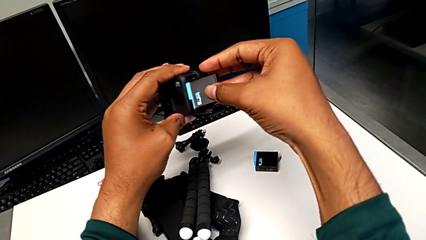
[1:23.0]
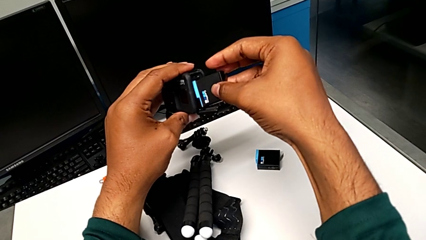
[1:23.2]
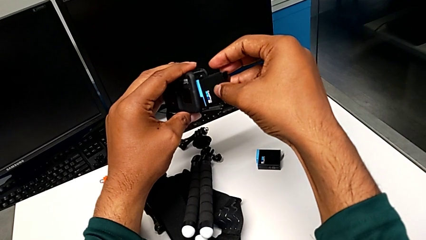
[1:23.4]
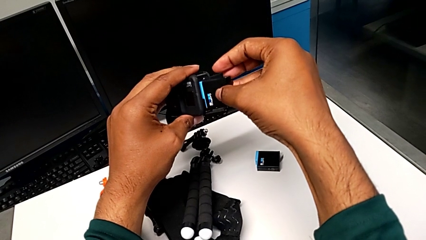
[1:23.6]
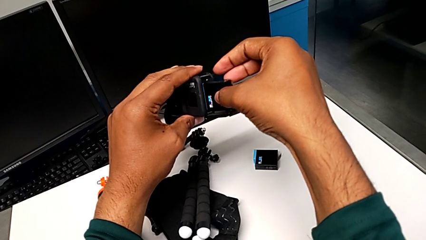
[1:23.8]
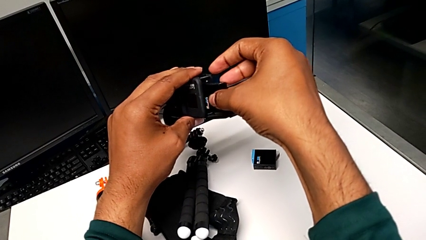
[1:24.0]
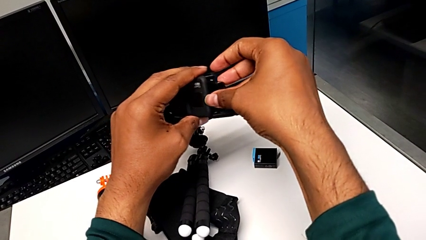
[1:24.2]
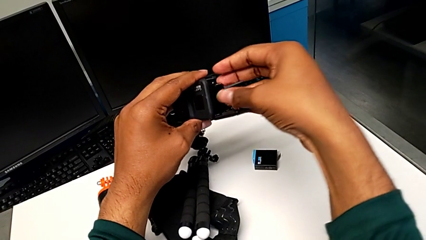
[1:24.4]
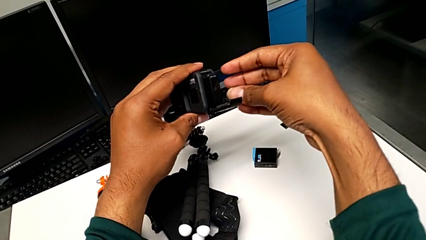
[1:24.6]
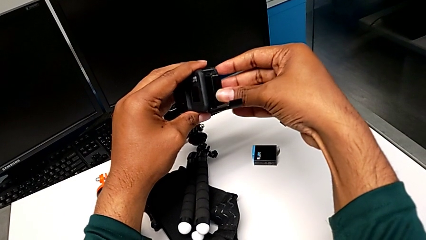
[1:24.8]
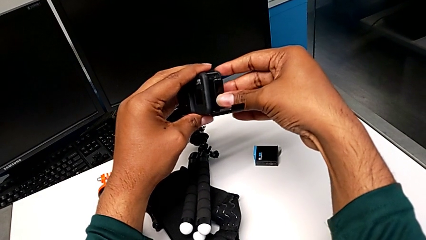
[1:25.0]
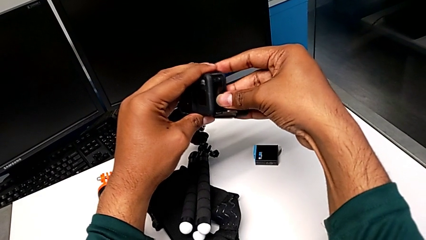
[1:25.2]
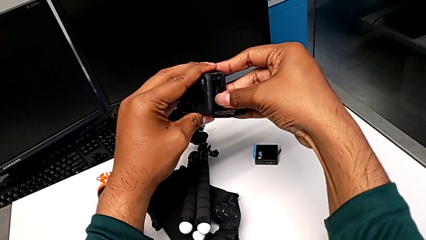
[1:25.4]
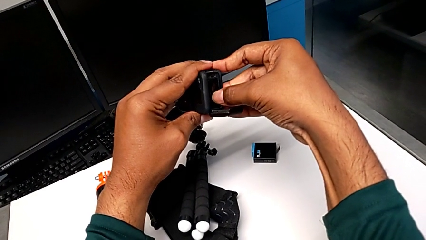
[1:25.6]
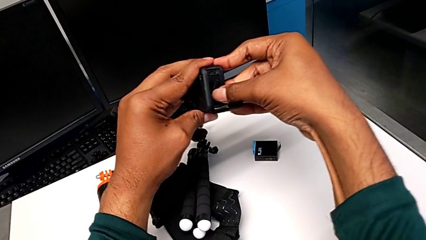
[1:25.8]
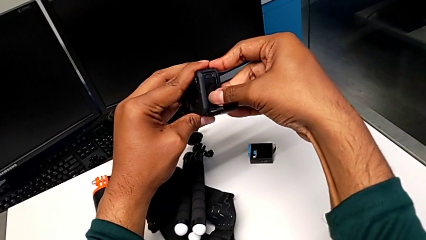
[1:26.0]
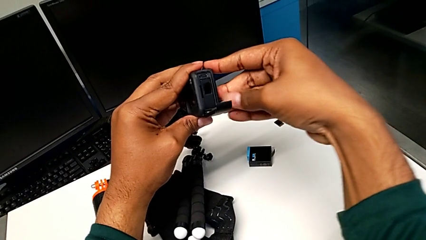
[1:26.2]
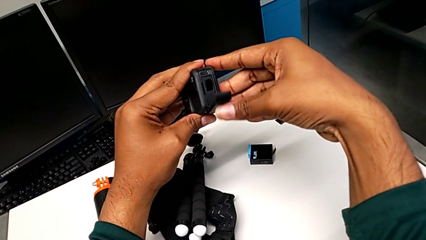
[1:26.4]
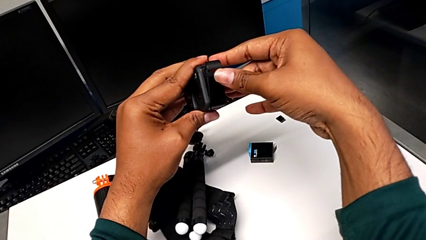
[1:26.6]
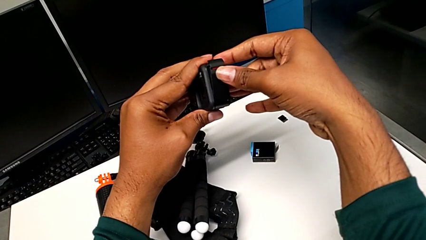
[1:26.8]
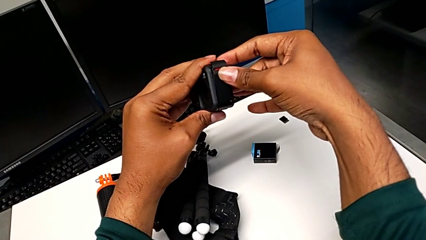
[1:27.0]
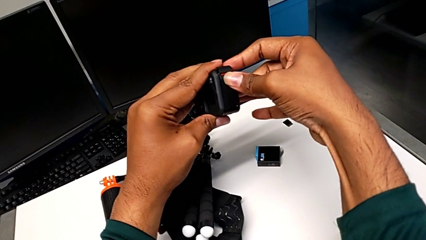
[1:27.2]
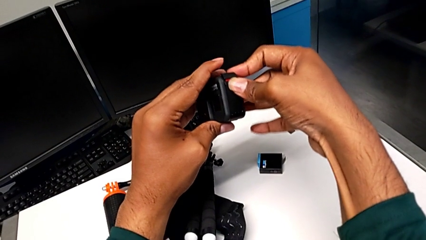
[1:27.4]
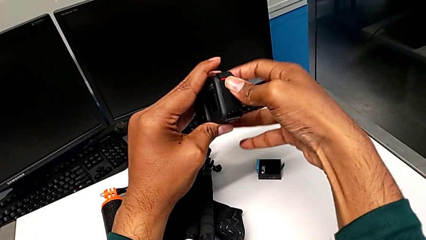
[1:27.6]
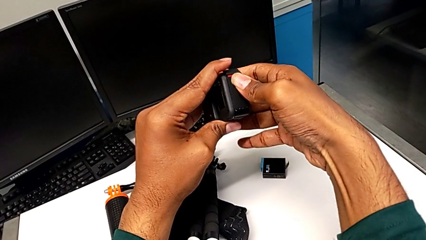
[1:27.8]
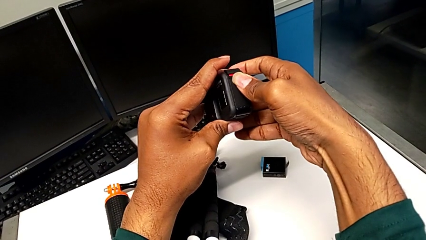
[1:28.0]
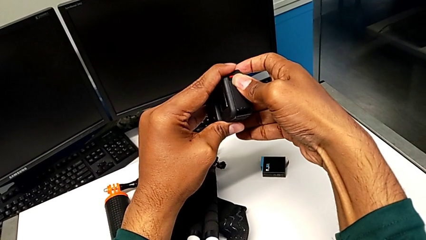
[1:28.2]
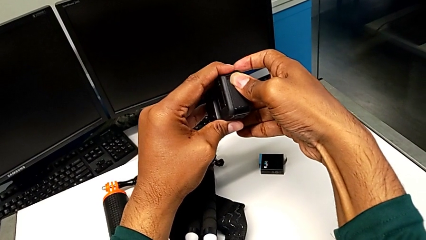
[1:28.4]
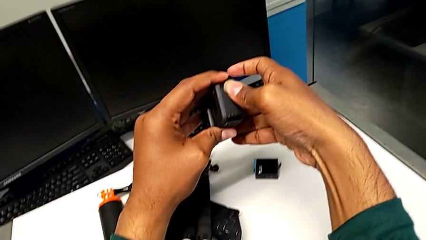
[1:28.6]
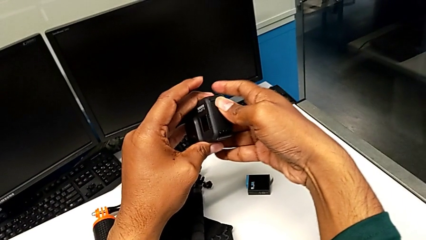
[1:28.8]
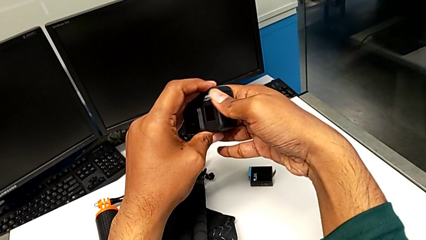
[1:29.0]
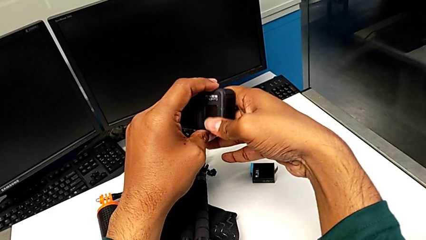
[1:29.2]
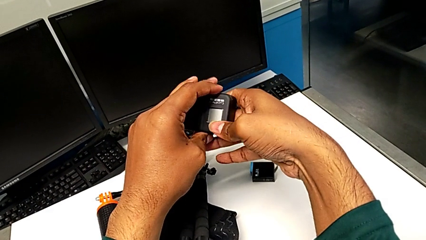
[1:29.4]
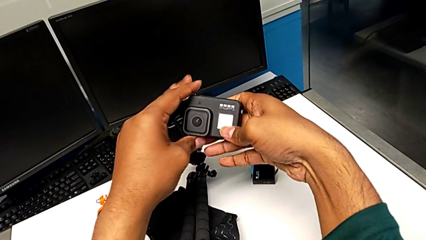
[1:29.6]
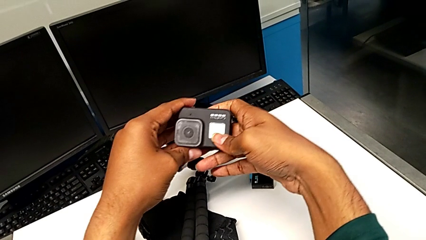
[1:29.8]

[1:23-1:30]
The camera wearer is inserting a new battery into the GoPro. They insert the new battery, close the battery door and rotate the GoPro.

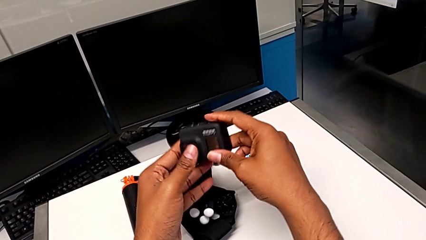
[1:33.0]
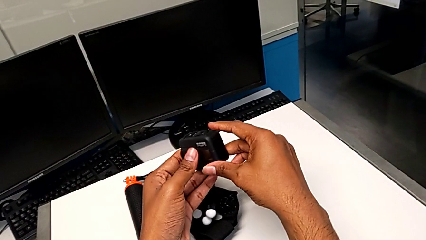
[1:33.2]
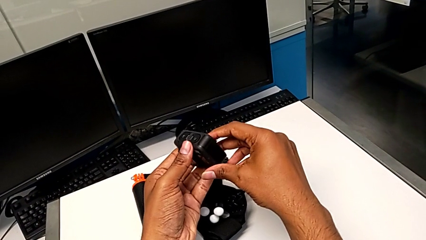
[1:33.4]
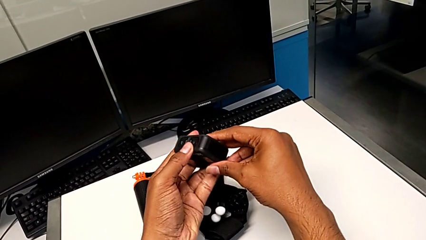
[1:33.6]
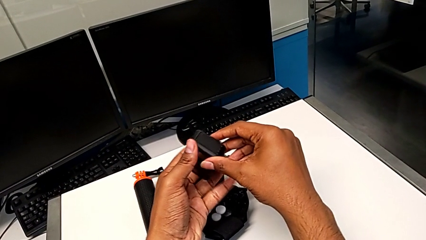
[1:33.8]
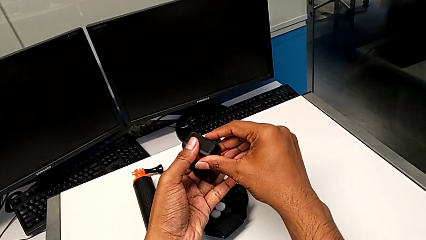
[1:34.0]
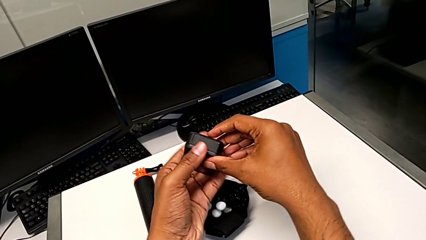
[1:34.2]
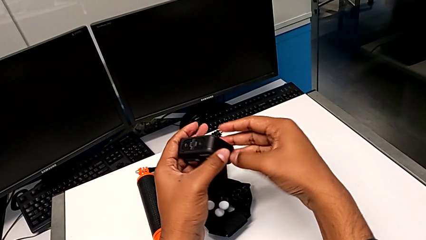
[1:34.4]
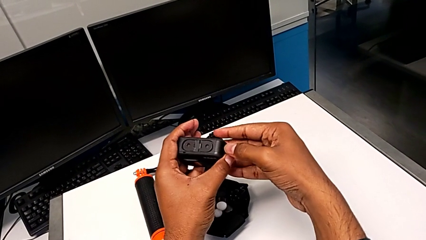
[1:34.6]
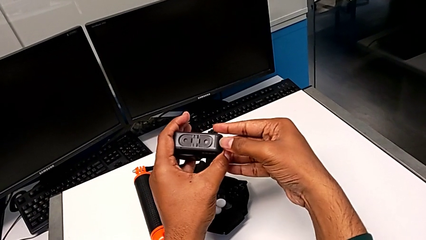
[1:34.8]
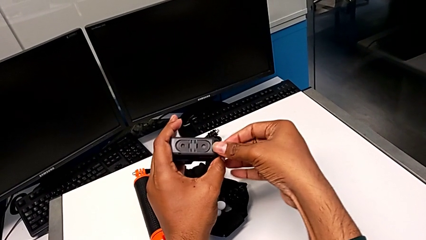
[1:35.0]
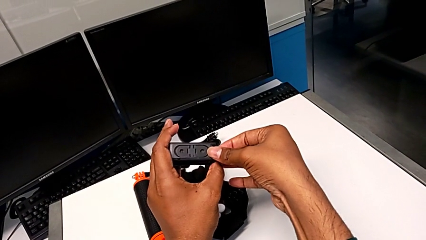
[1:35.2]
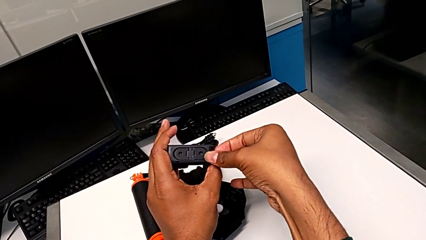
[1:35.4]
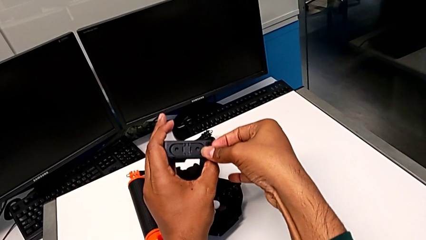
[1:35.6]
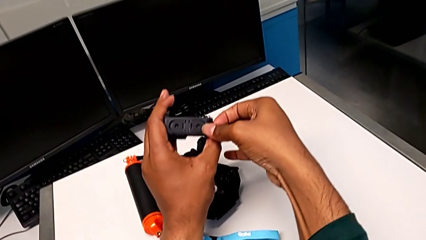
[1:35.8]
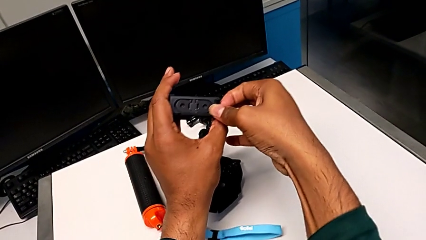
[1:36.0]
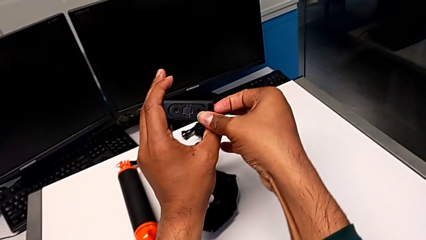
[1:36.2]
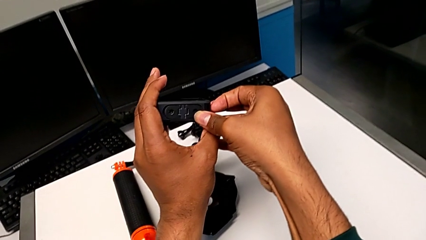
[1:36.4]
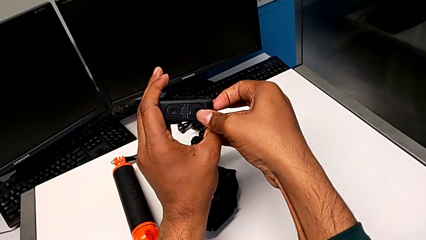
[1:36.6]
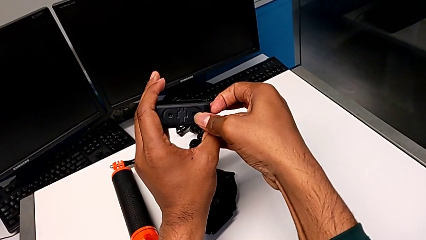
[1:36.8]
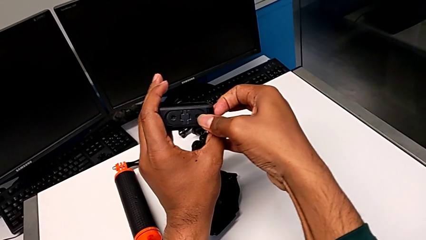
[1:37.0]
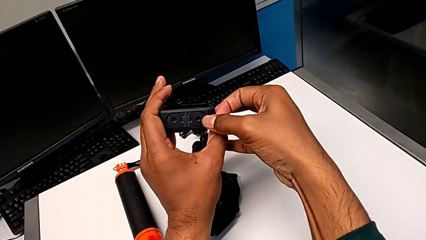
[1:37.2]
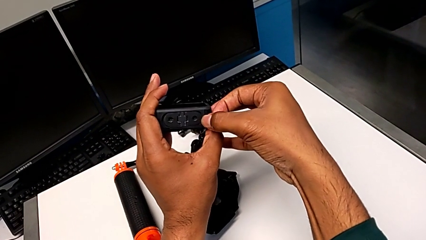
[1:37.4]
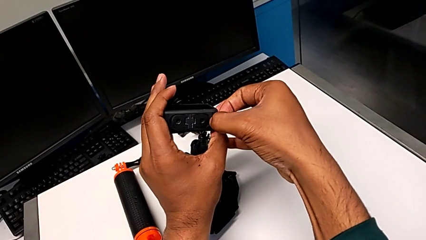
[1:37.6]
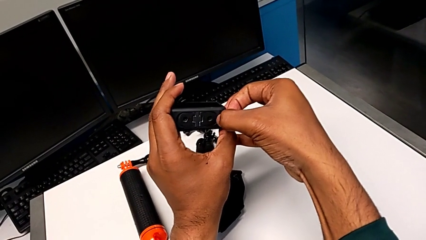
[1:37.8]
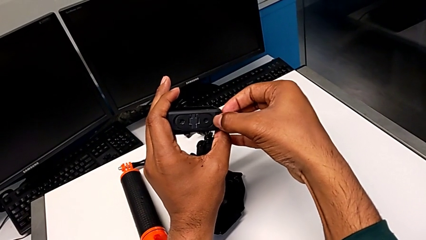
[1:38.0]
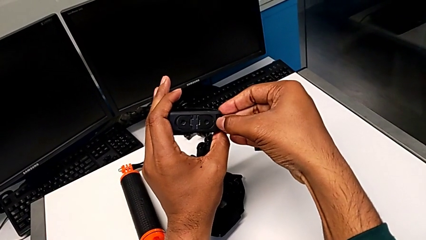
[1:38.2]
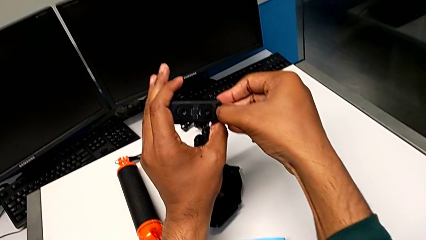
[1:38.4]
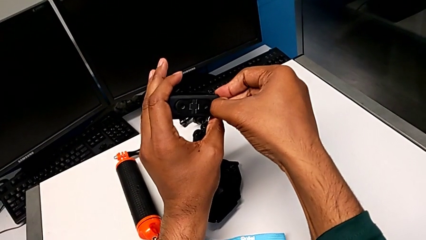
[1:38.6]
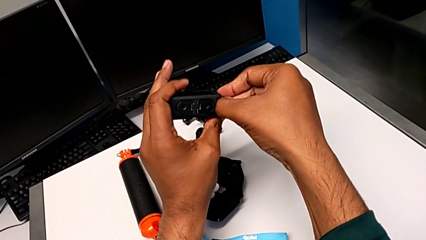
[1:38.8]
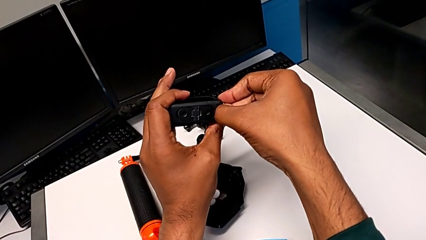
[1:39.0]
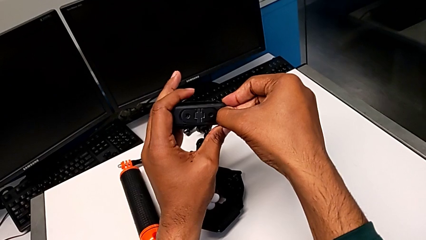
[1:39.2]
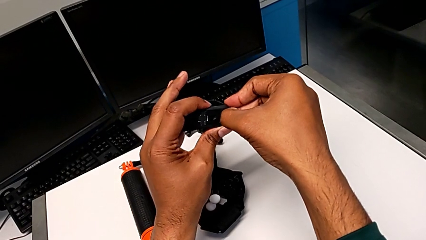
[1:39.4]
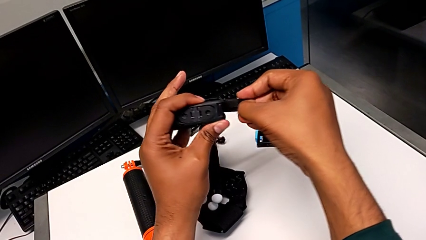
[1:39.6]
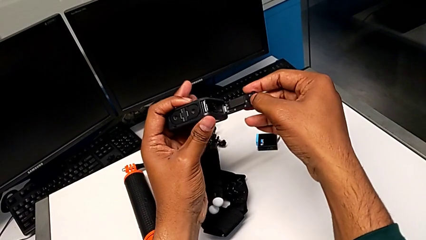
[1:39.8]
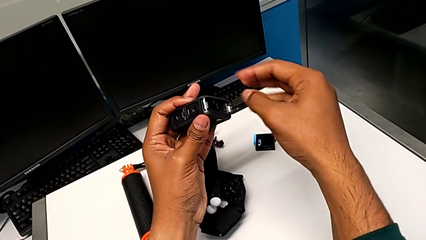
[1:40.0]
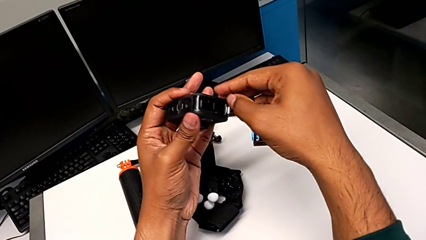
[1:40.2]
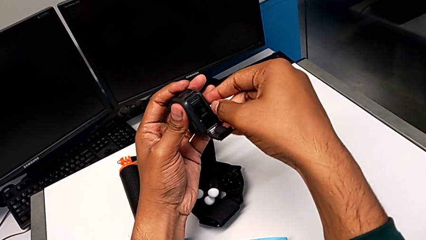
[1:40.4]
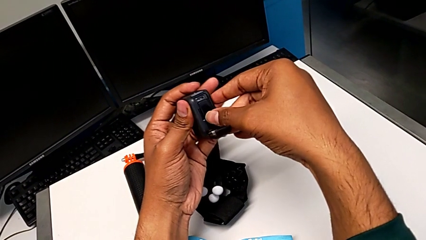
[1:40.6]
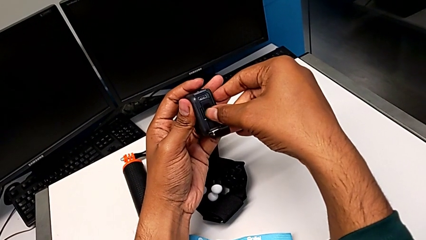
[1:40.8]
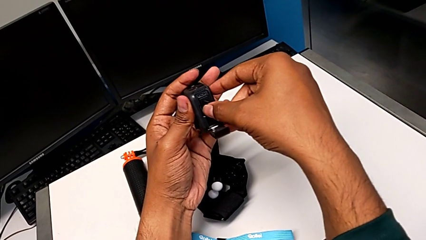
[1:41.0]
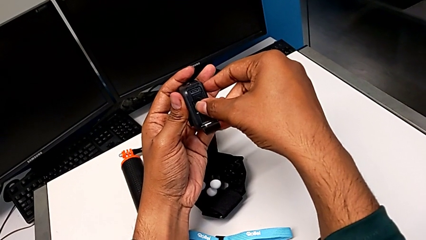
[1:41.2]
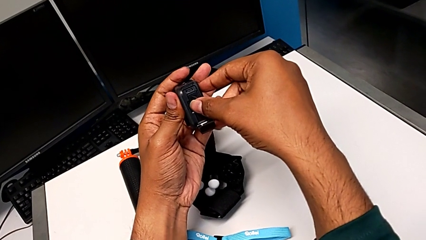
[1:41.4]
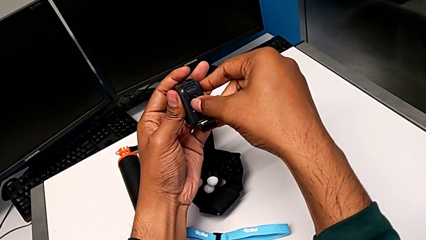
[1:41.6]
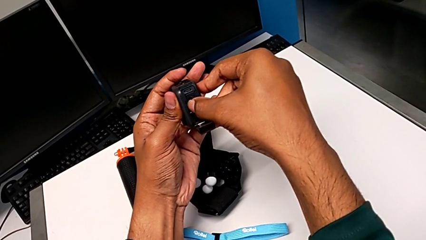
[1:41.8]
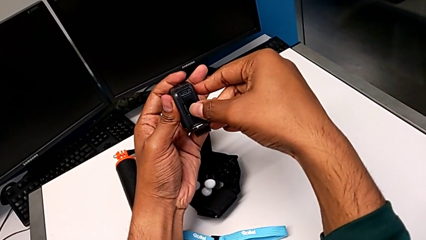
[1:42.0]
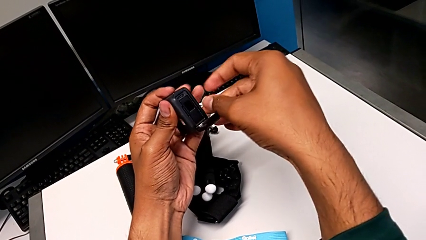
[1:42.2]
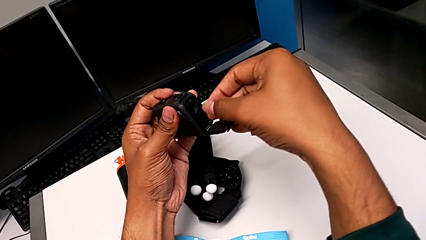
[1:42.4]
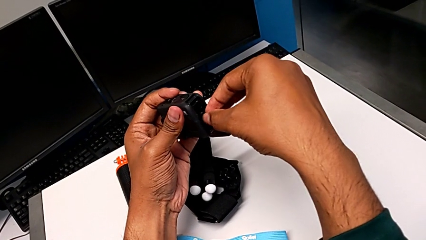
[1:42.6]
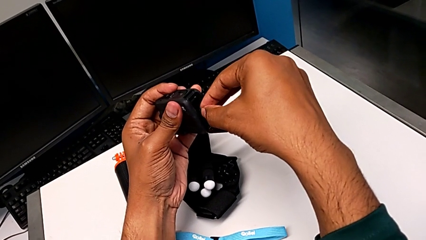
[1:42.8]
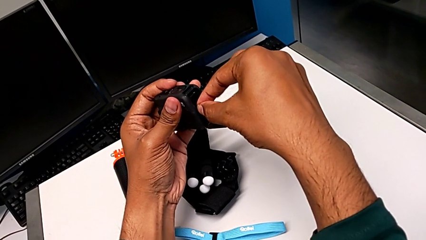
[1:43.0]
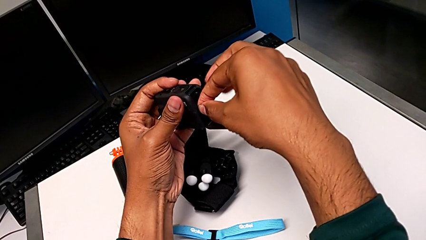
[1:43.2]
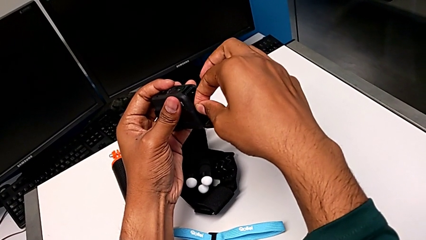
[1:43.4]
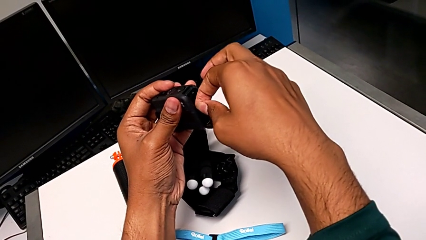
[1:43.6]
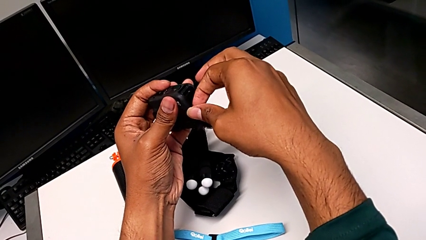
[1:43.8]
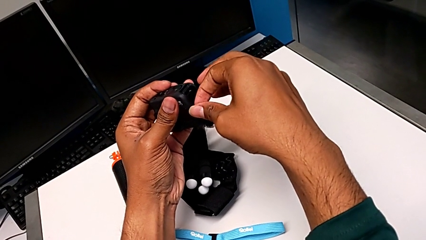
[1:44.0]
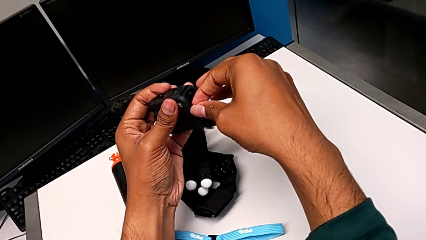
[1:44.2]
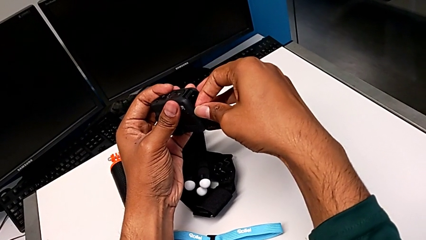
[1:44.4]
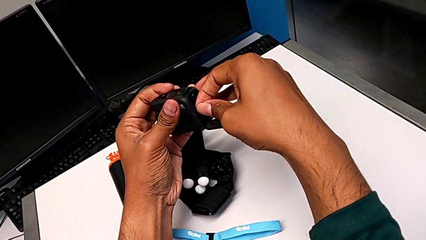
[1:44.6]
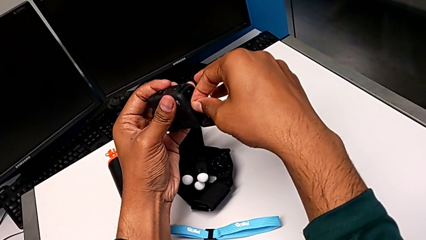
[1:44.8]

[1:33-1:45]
The camera wearer is changing the micro SD card in the GoPro. They inspect the GoPro, push the battery door, open it, press the SD card and grab it.
